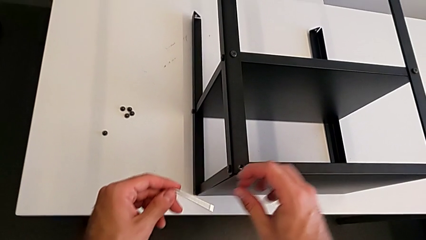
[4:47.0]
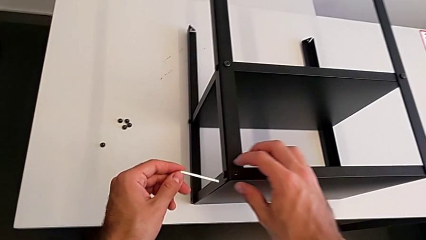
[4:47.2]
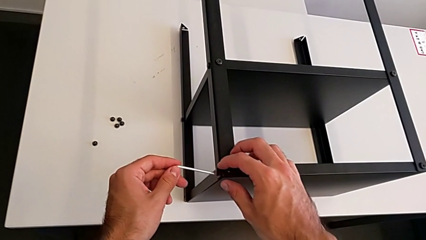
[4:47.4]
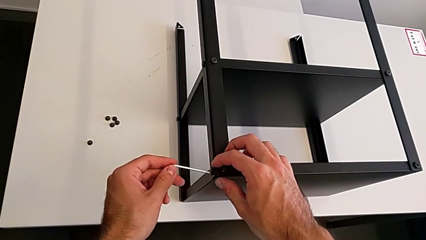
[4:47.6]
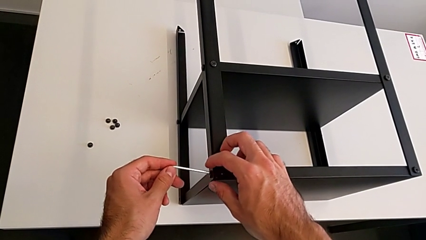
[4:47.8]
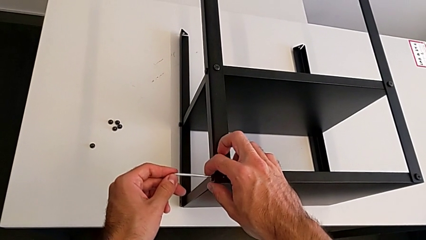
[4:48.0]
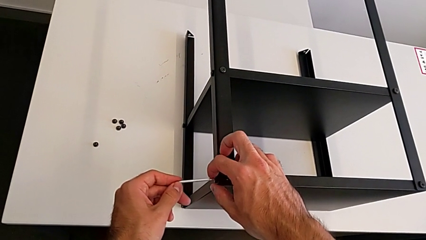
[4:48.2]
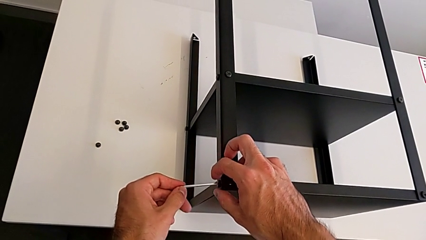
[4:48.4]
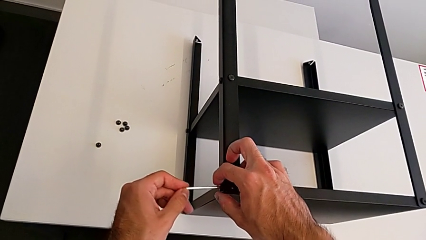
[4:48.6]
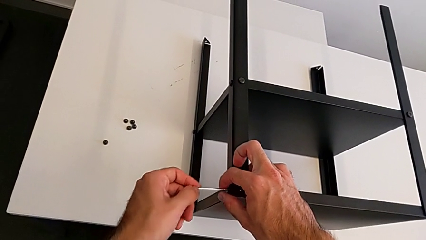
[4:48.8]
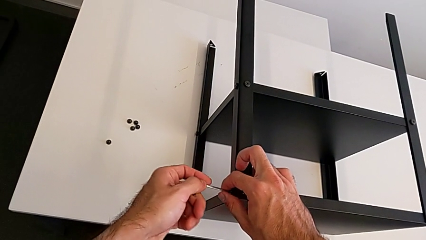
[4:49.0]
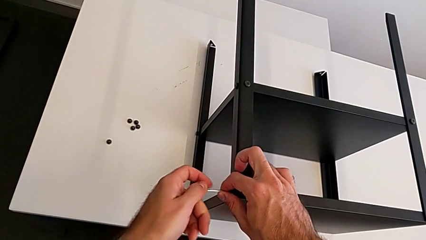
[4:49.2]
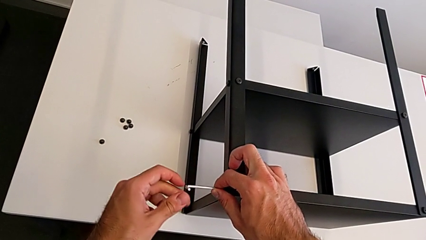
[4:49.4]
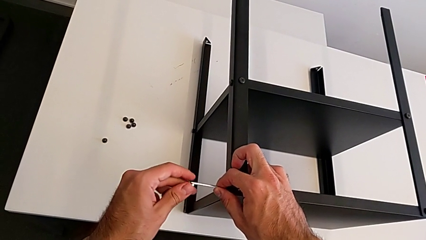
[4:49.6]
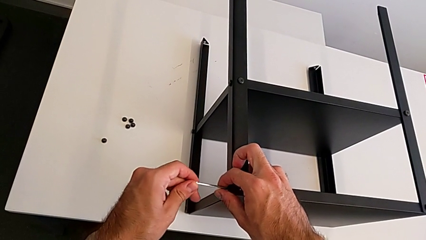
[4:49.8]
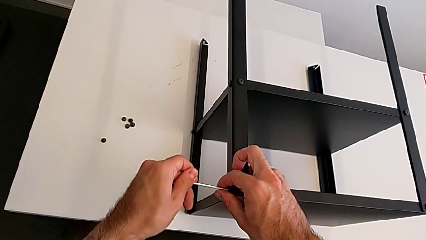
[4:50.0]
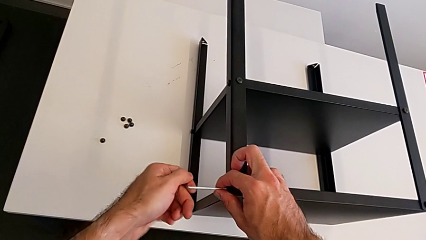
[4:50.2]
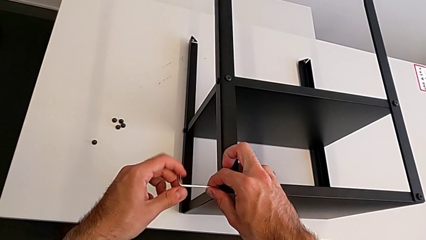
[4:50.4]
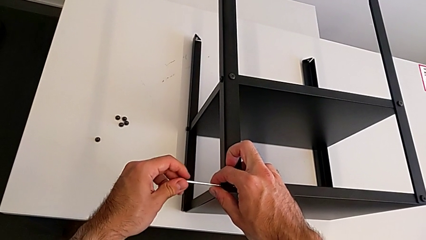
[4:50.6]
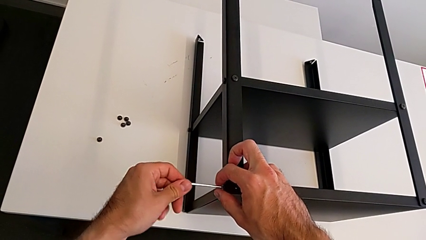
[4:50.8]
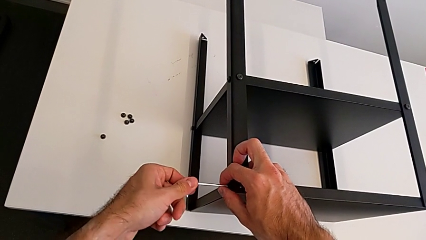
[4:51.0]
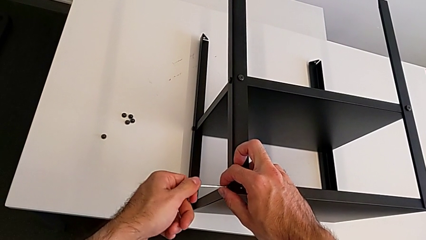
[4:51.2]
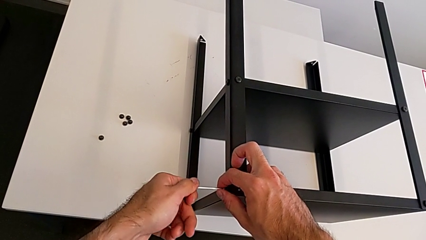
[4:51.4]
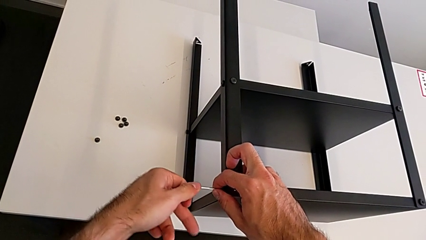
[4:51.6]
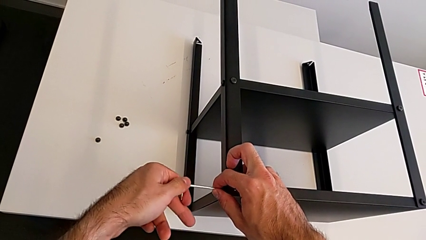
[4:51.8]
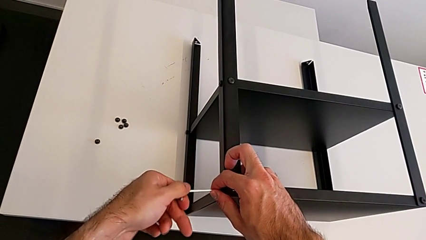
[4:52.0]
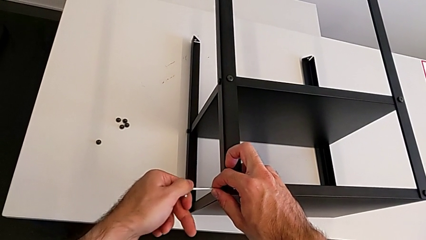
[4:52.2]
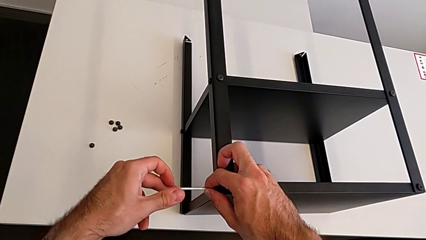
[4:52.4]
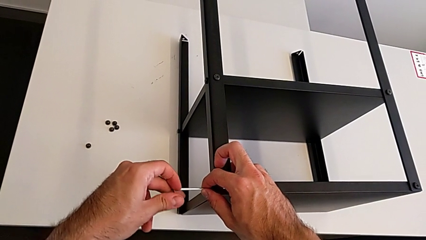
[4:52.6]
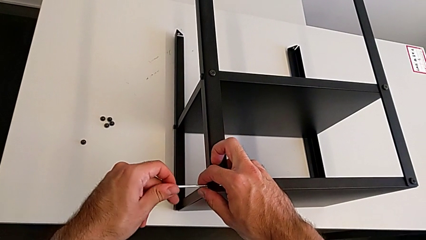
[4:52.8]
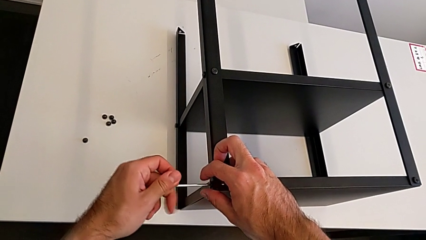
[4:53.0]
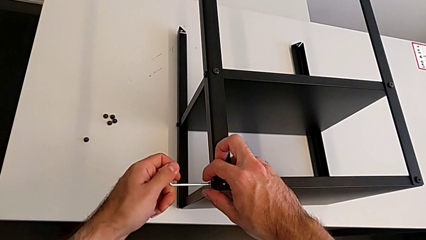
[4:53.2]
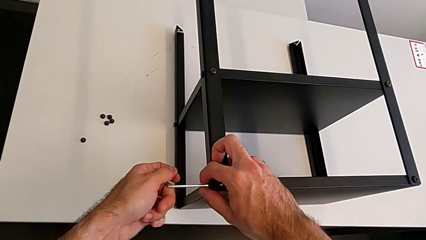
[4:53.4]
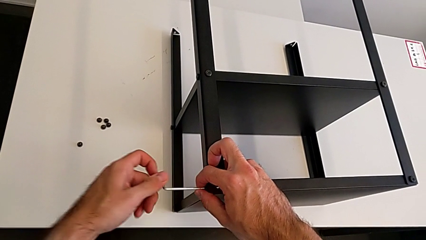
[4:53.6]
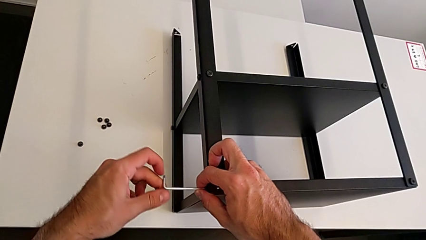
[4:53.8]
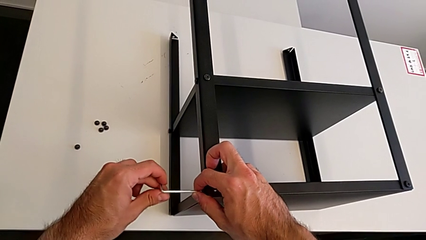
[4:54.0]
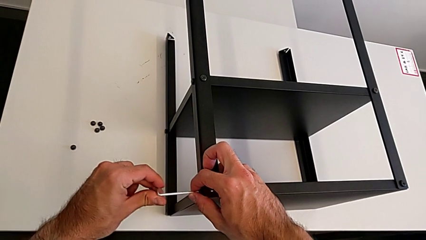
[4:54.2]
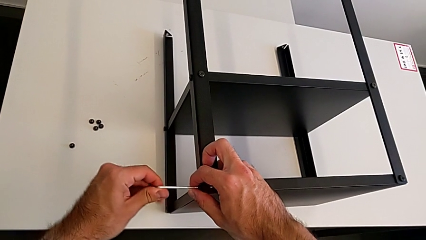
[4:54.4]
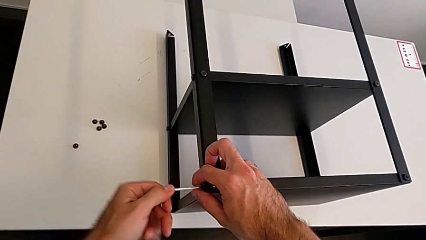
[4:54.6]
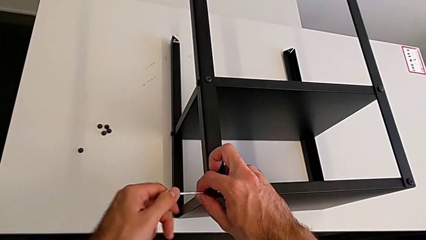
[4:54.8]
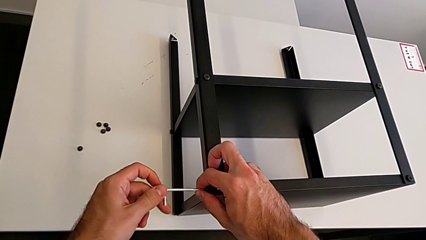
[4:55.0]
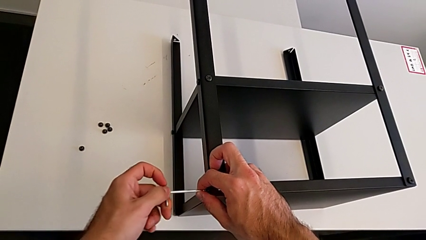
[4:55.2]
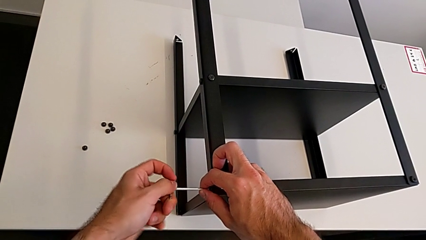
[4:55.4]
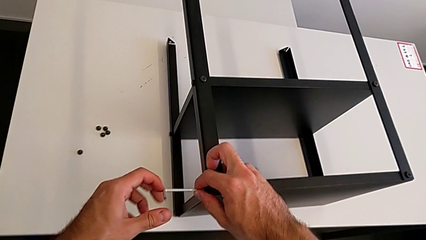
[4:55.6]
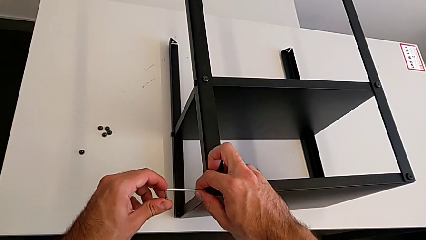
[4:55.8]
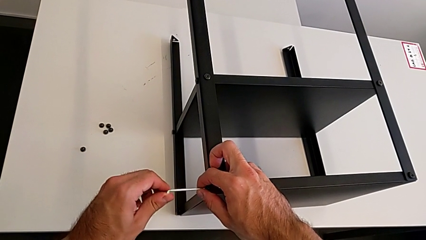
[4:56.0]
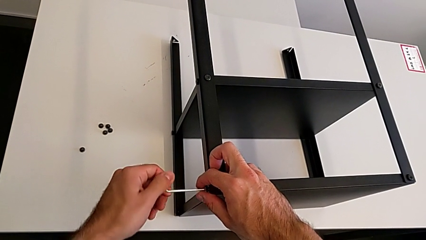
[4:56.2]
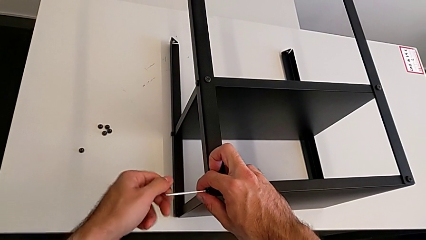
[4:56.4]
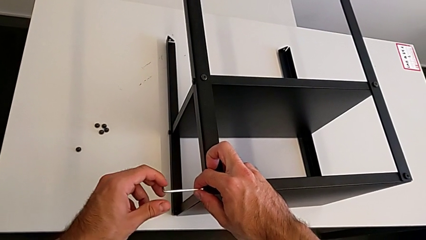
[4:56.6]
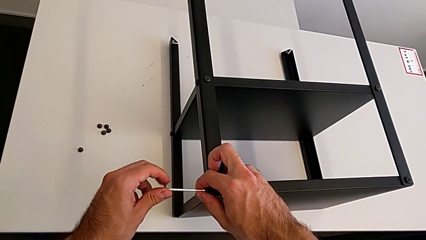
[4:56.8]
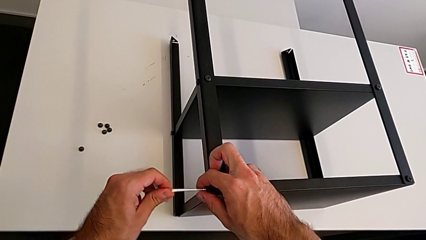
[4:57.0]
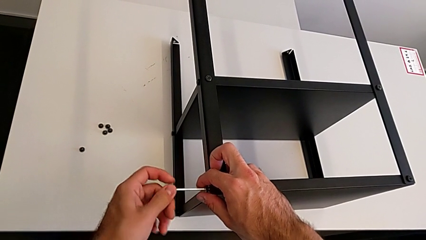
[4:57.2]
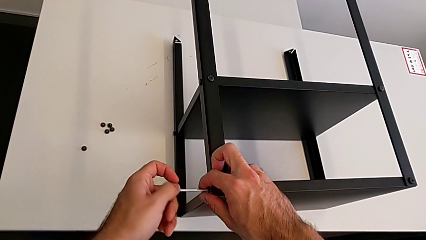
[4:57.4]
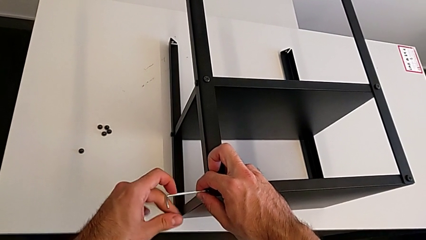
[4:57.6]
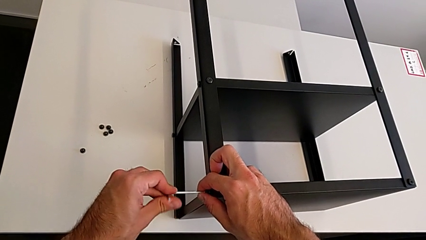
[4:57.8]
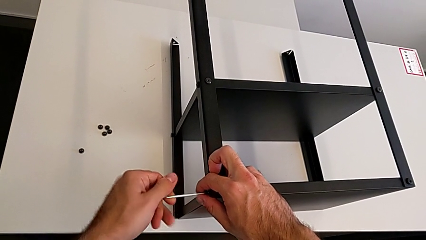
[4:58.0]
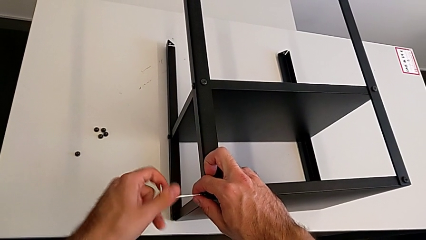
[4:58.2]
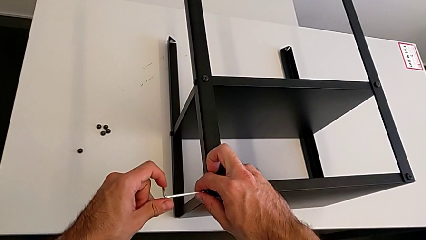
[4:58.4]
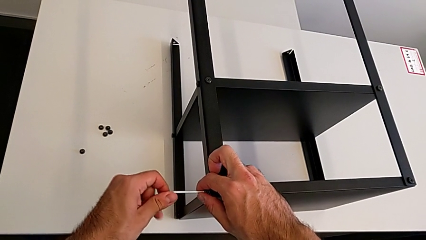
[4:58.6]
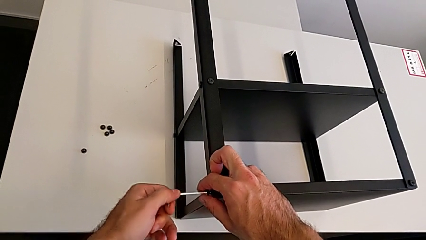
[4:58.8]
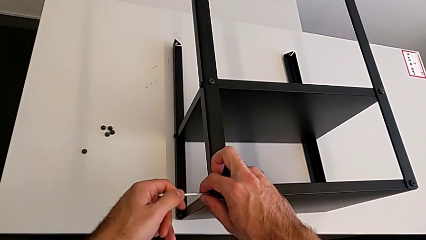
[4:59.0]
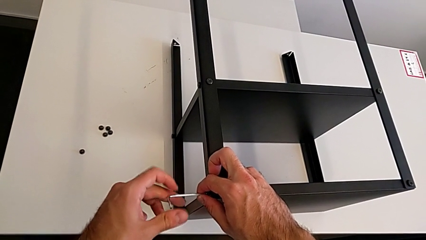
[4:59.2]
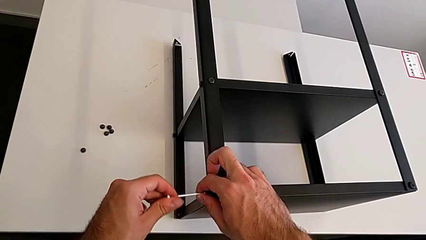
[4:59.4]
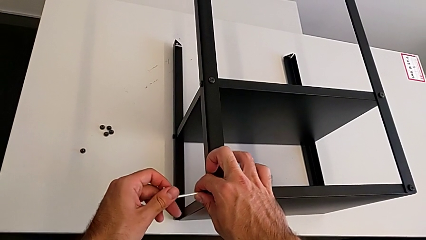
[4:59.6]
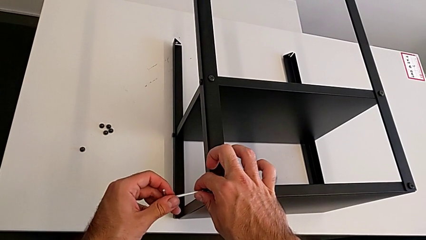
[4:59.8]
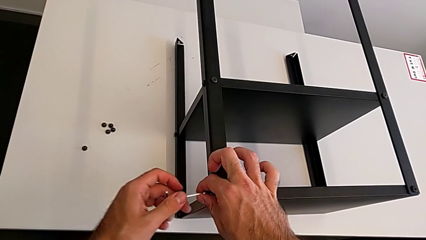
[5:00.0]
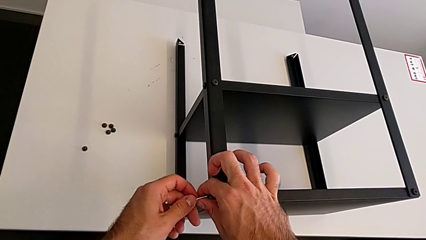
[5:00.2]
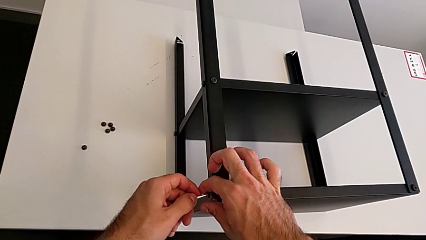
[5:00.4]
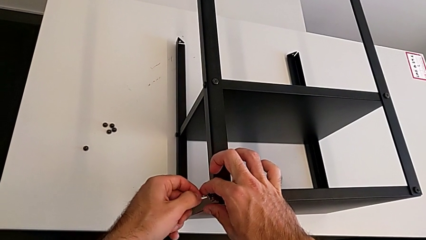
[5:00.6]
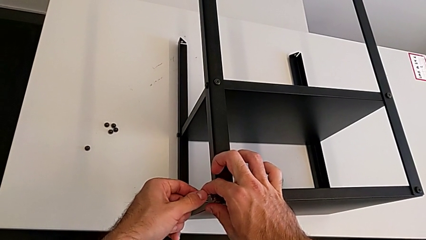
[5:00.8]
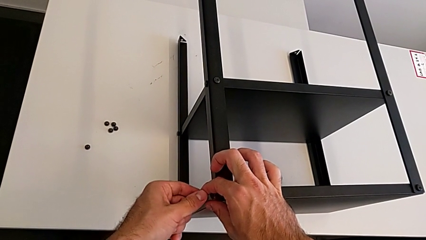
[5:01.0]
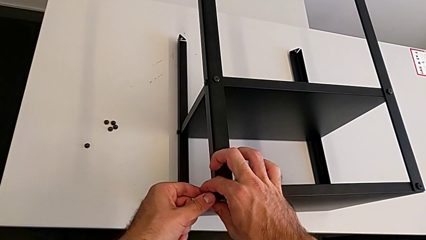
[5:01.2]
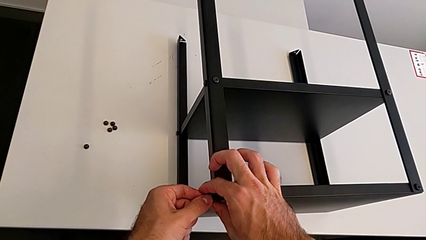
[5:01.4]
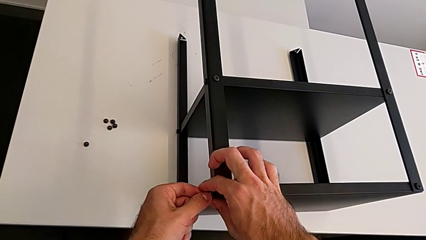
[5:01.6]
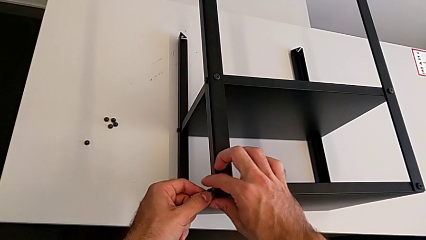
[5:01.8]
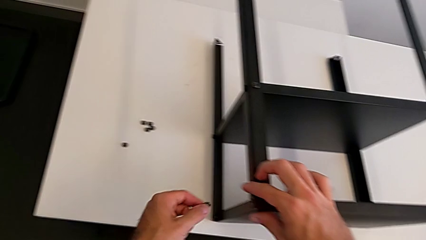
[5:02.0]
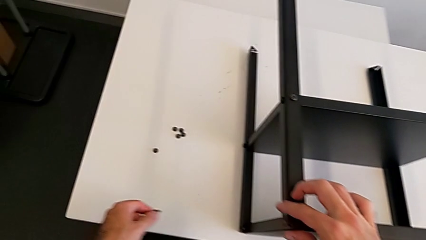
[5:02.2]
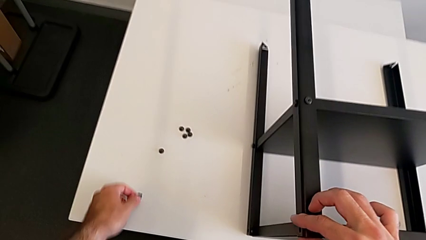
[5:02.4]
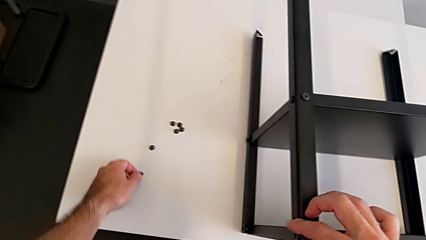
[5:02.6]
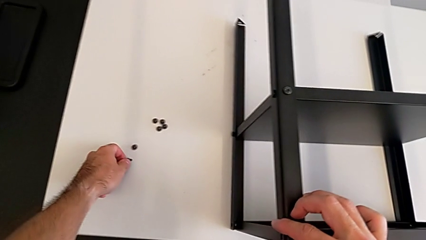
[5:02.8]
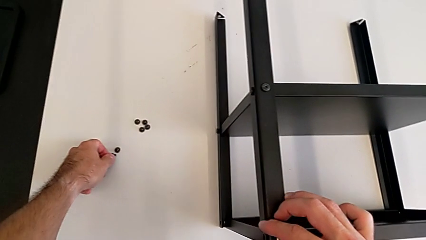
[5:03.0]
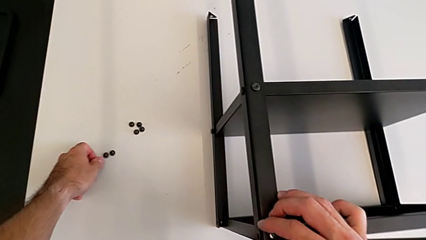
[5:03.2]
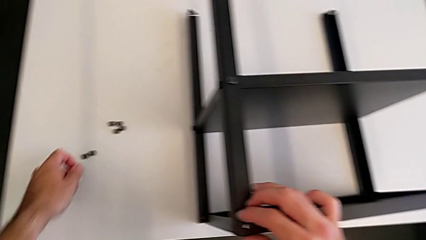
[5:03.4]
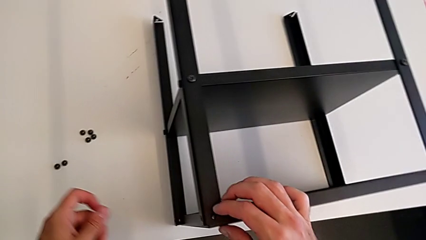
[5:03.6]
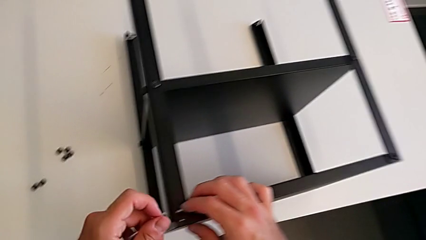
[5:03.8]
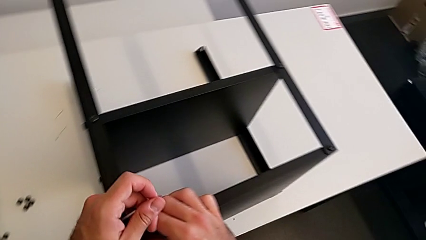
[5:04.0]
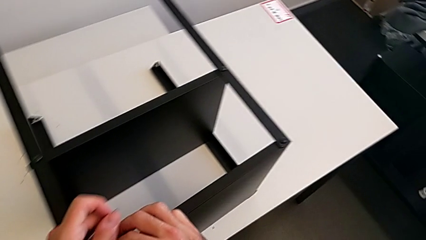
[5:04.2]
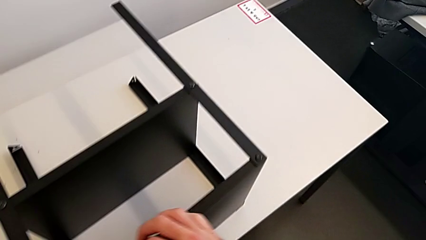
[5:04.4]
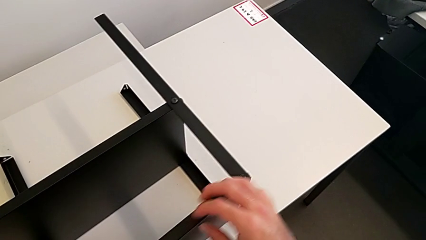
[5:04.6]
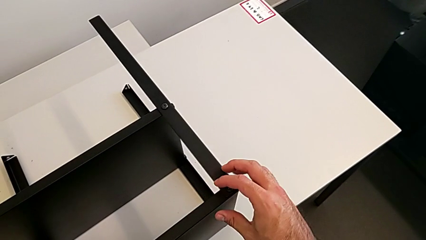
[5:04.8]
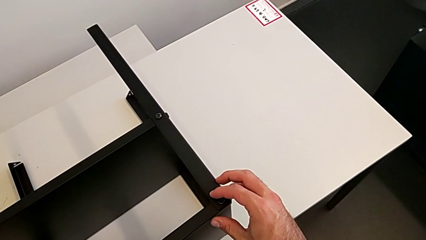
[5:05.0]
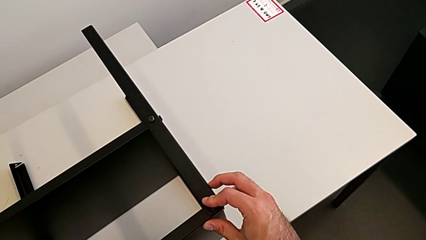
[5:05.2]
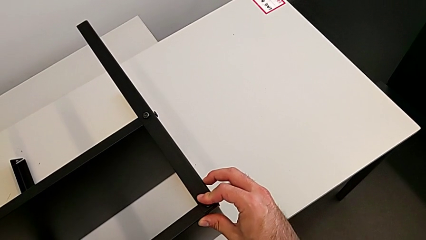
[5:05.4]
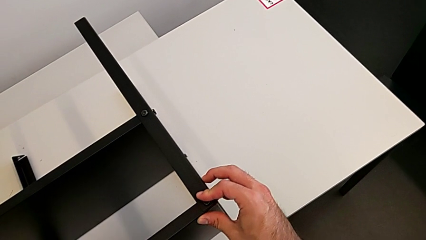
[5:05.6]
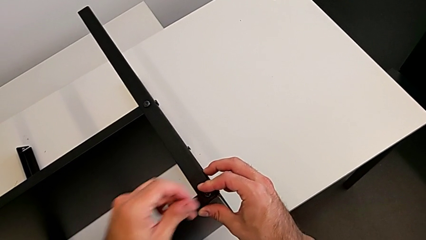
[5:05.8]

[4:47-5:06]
The camera wearer is disassembling the top shelf using an Allen key. They insert the Allen wrench, unscrew the hex socket head, disassemble it with the left hand, withdraw the Allen wrench with the left hand, place the hex socket head and grab the nightstand.
